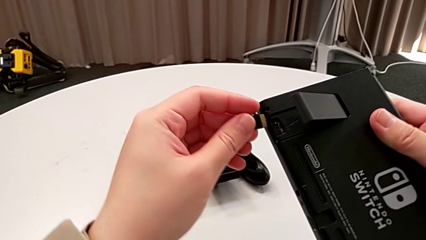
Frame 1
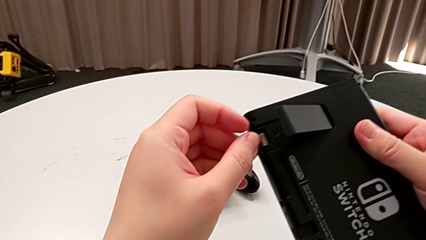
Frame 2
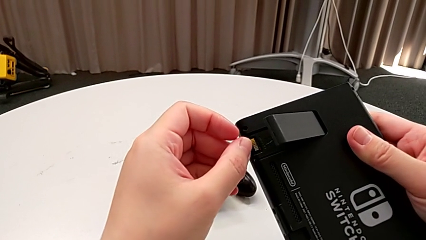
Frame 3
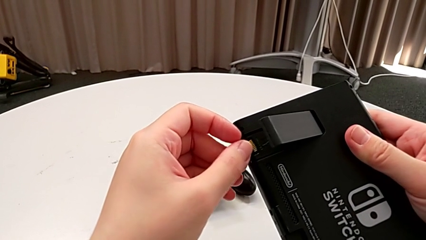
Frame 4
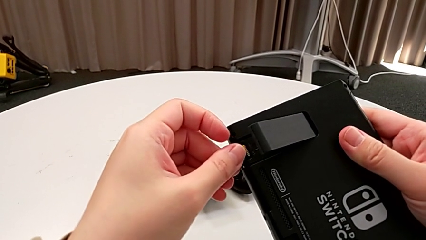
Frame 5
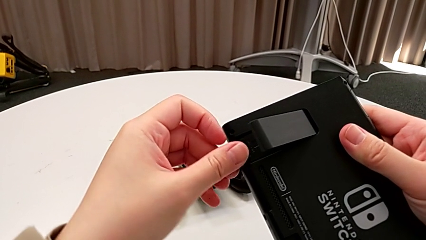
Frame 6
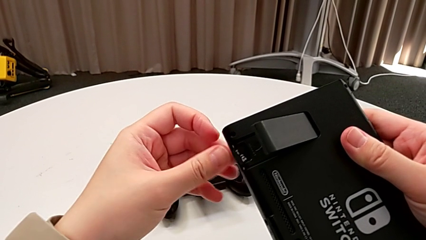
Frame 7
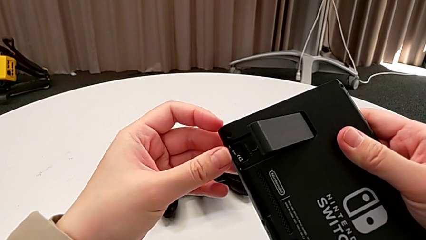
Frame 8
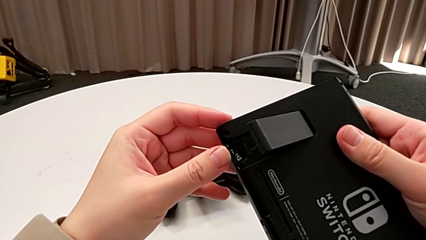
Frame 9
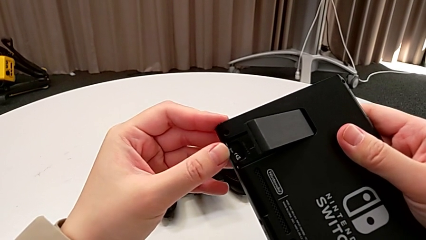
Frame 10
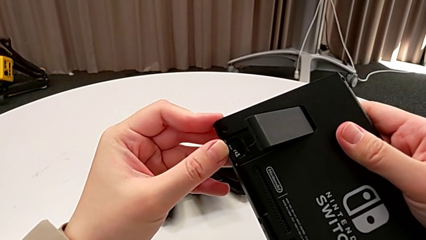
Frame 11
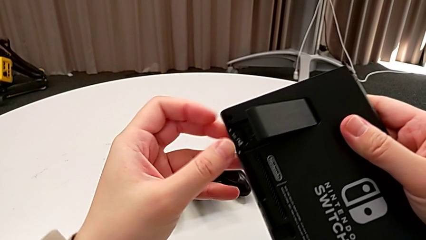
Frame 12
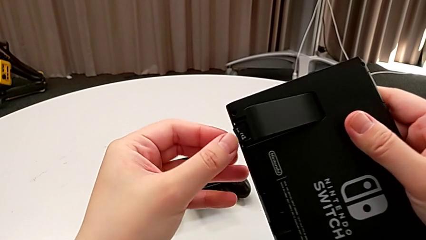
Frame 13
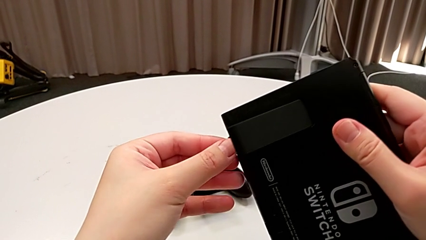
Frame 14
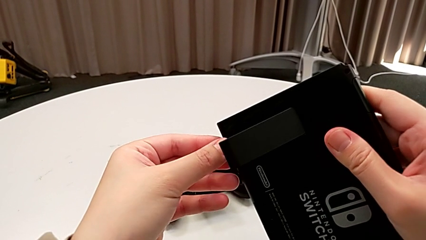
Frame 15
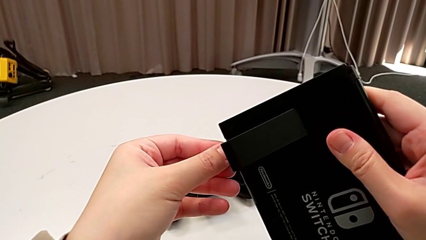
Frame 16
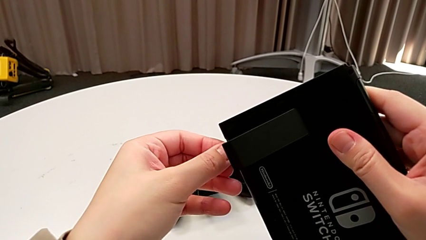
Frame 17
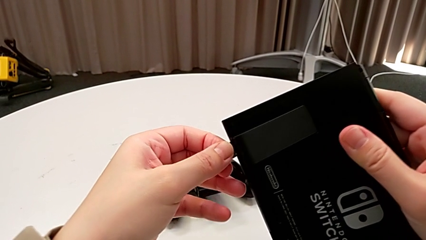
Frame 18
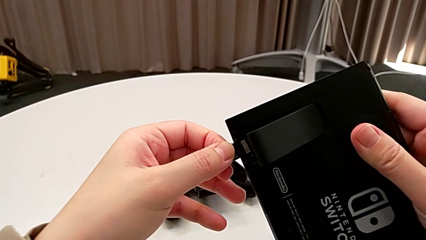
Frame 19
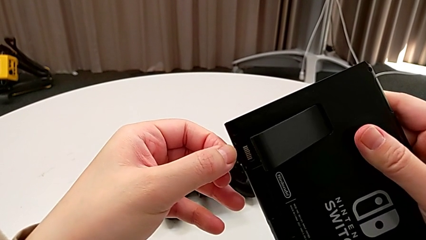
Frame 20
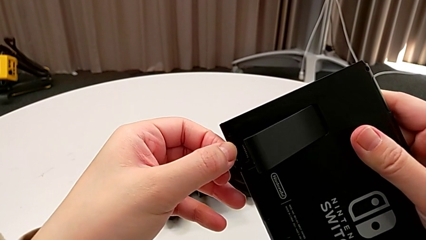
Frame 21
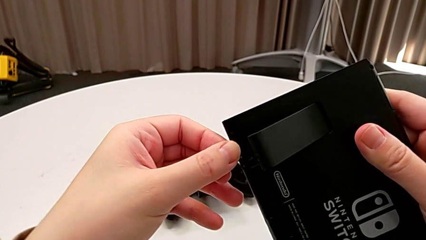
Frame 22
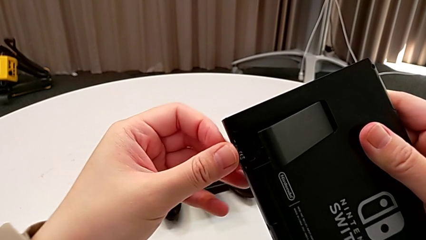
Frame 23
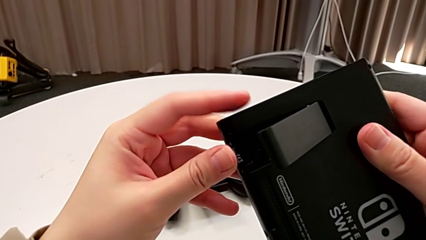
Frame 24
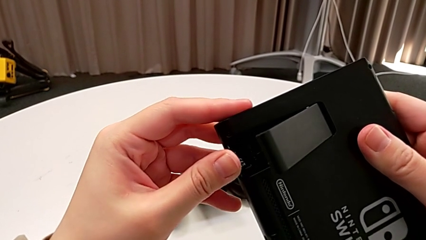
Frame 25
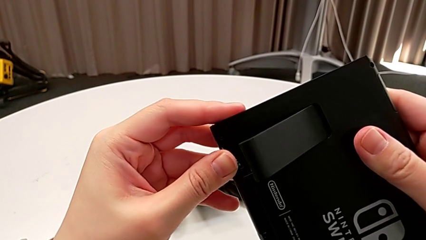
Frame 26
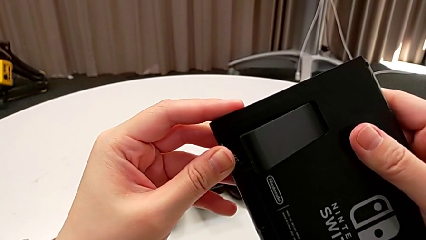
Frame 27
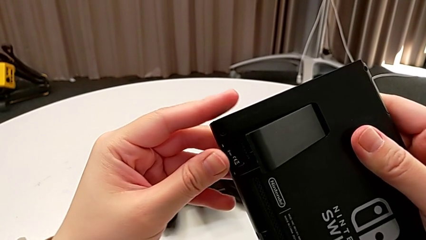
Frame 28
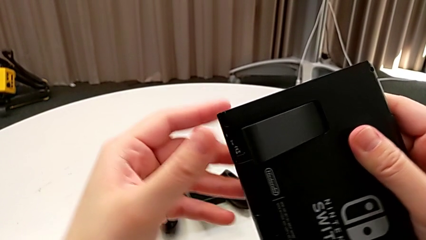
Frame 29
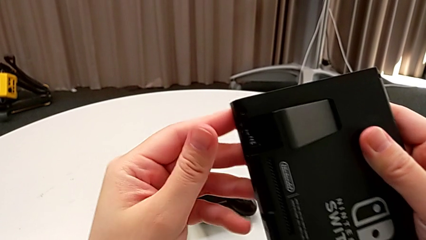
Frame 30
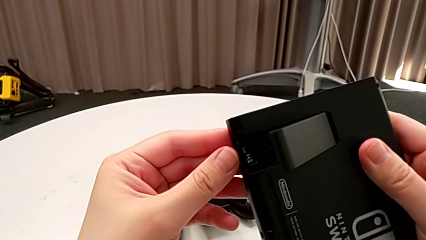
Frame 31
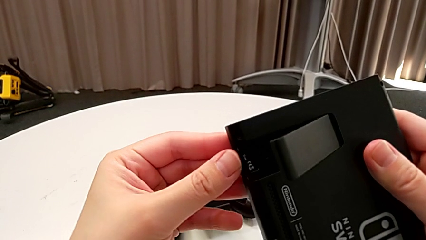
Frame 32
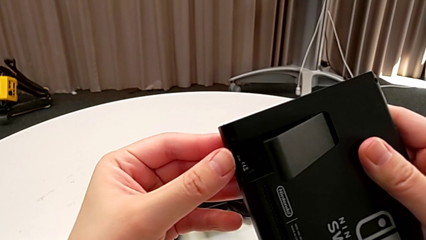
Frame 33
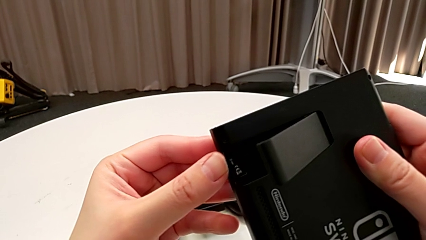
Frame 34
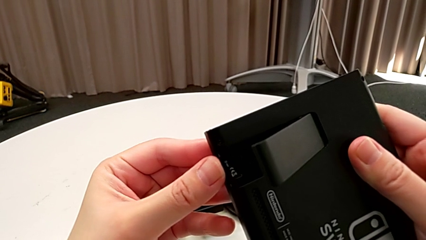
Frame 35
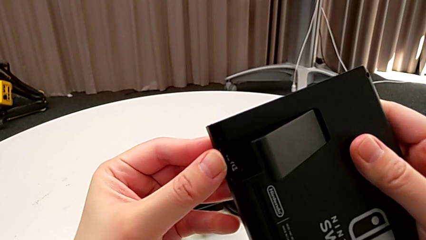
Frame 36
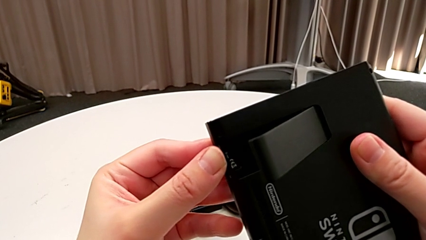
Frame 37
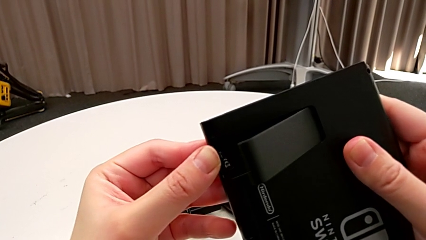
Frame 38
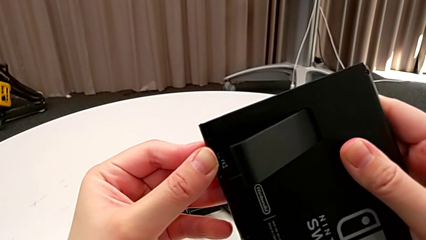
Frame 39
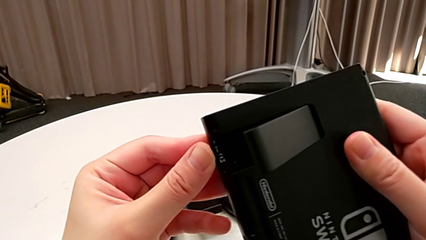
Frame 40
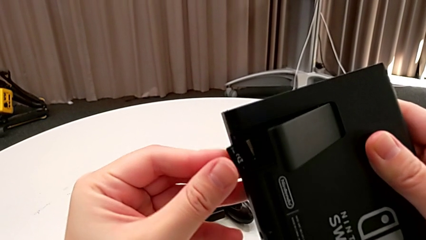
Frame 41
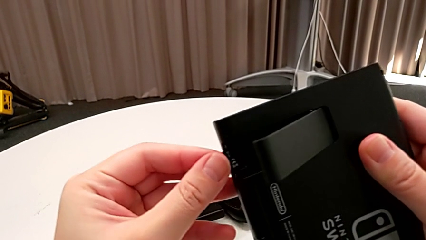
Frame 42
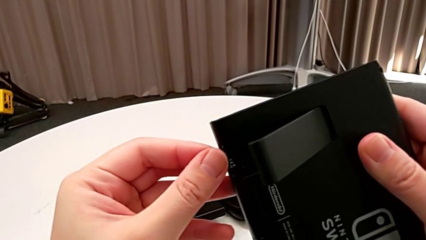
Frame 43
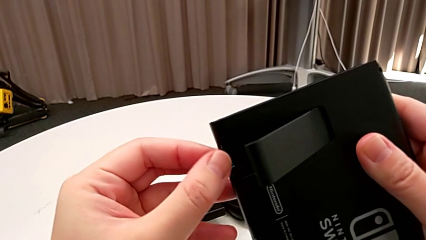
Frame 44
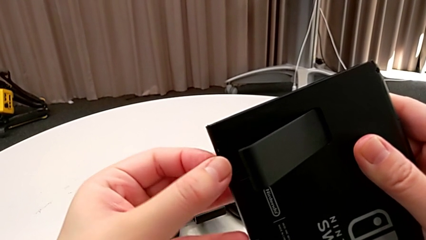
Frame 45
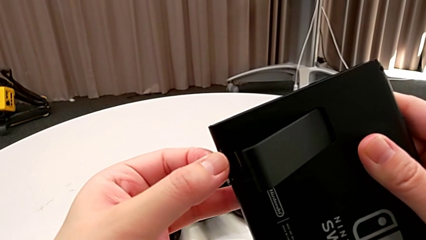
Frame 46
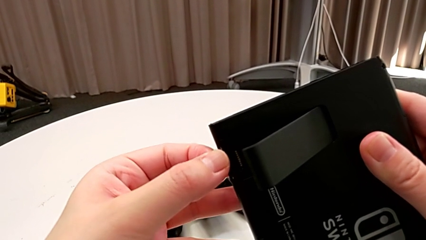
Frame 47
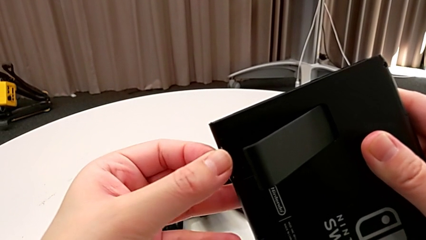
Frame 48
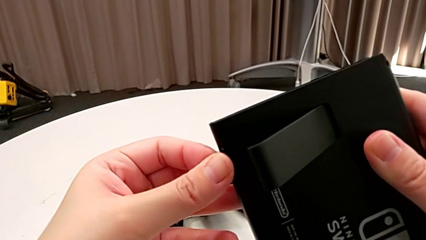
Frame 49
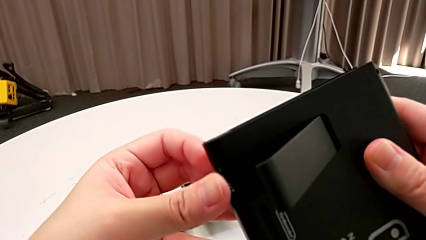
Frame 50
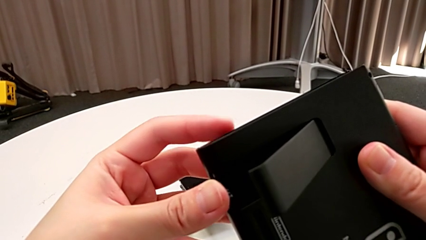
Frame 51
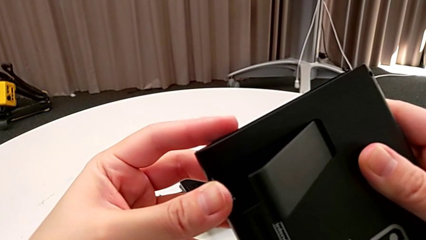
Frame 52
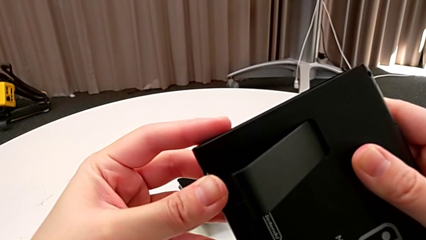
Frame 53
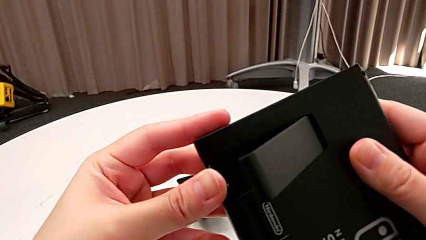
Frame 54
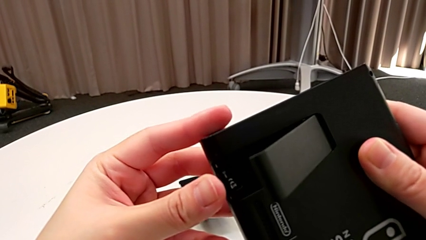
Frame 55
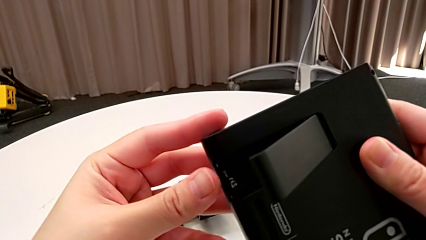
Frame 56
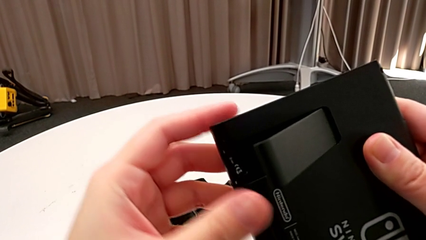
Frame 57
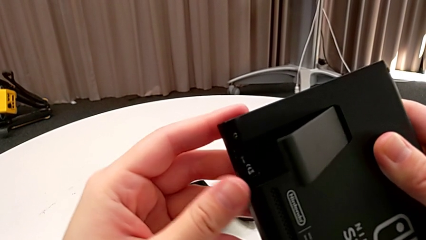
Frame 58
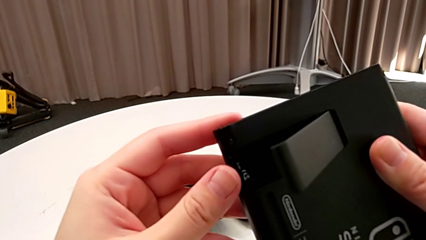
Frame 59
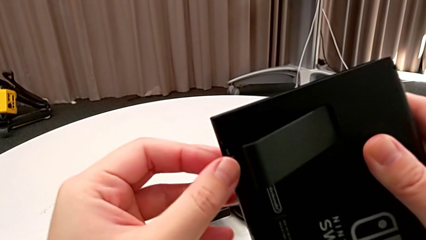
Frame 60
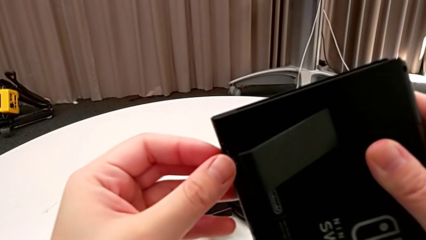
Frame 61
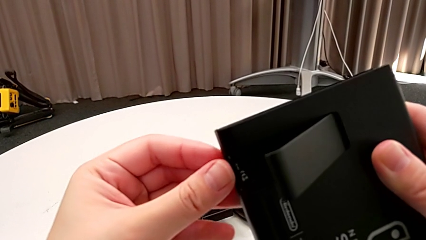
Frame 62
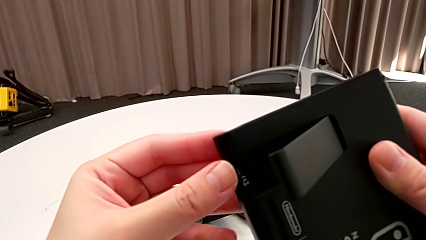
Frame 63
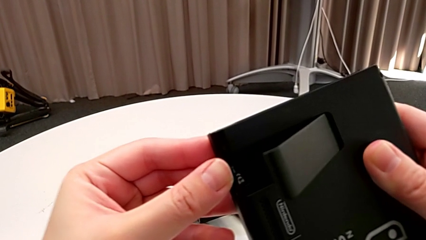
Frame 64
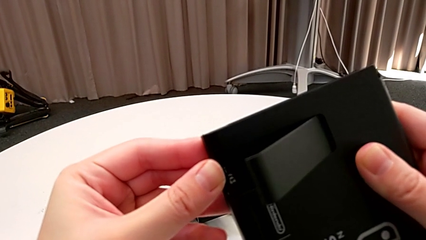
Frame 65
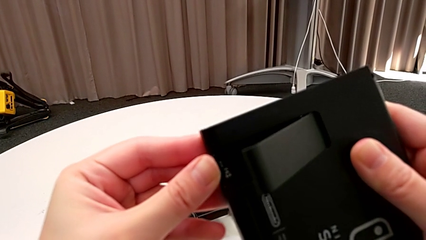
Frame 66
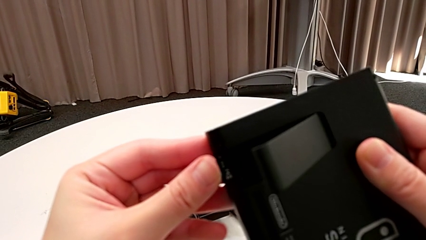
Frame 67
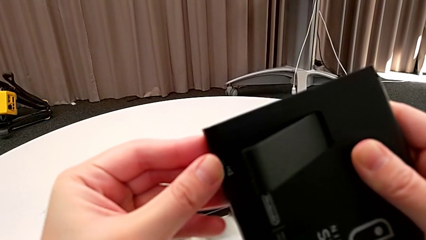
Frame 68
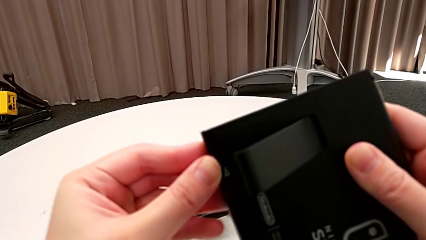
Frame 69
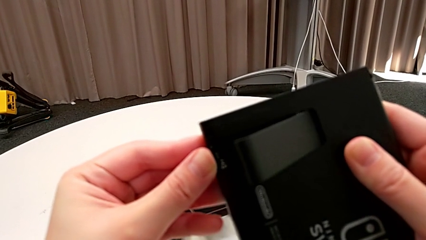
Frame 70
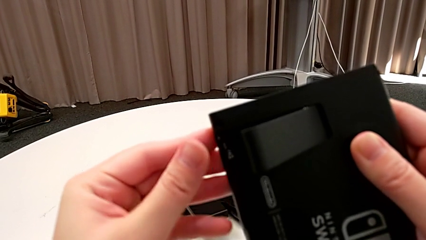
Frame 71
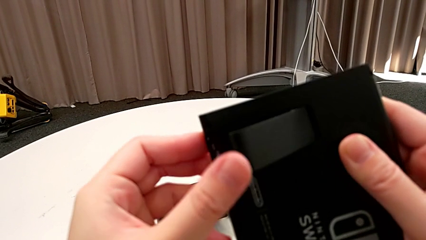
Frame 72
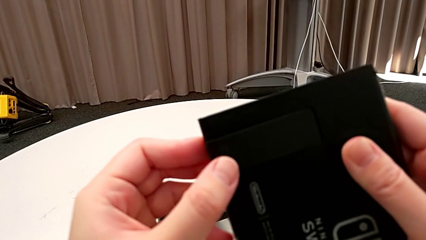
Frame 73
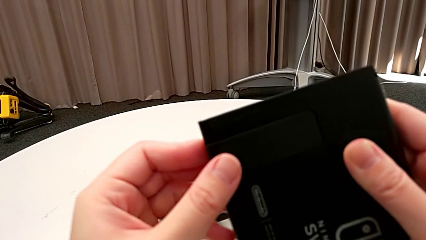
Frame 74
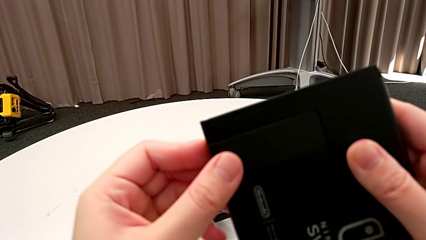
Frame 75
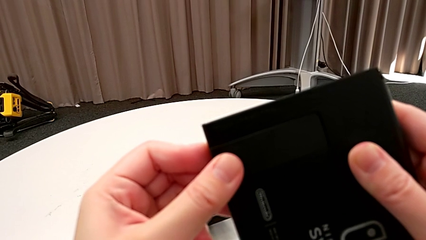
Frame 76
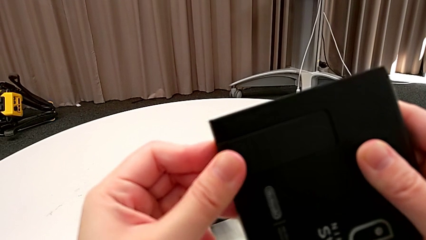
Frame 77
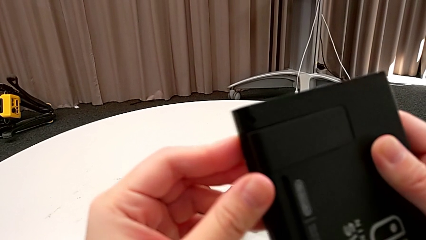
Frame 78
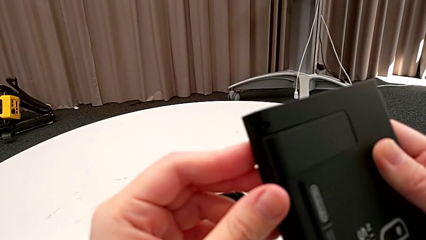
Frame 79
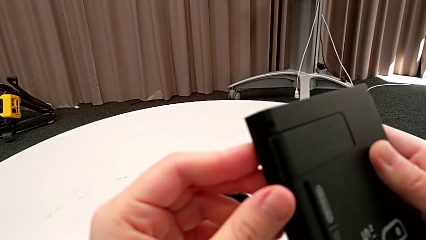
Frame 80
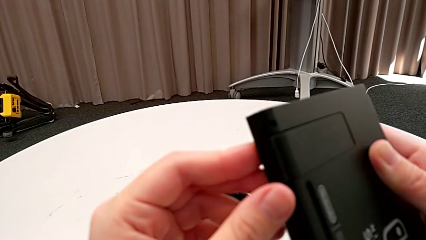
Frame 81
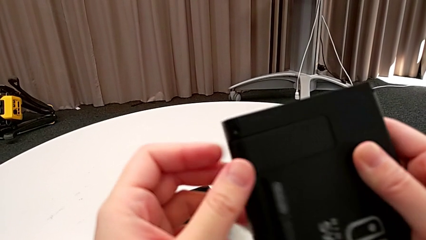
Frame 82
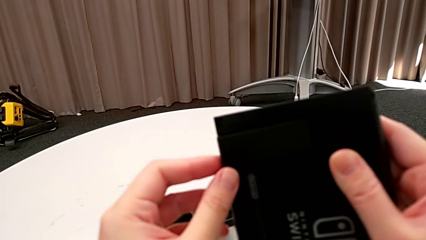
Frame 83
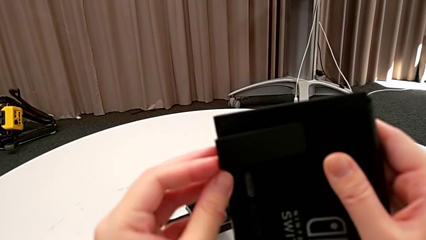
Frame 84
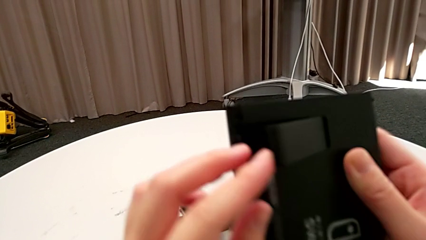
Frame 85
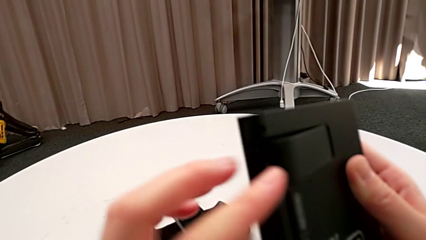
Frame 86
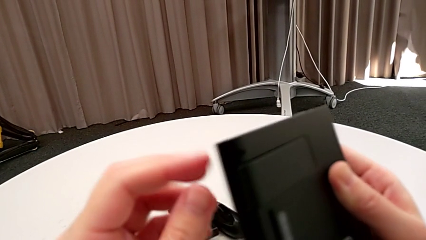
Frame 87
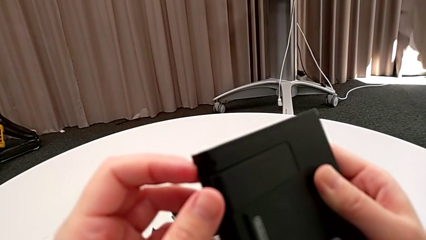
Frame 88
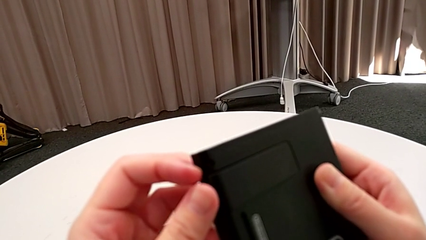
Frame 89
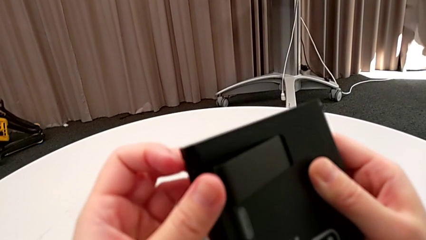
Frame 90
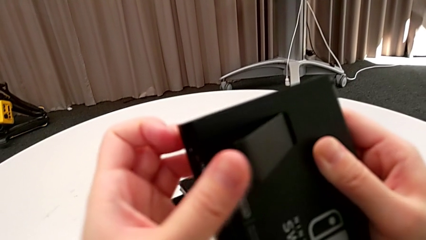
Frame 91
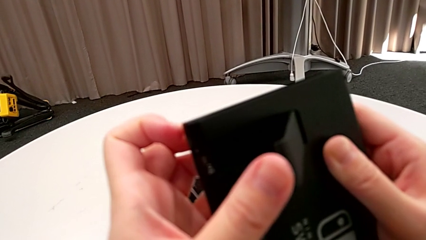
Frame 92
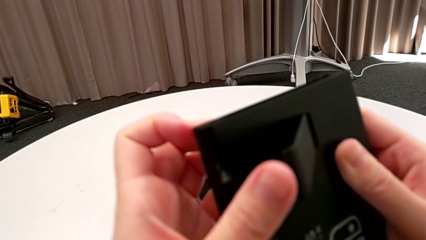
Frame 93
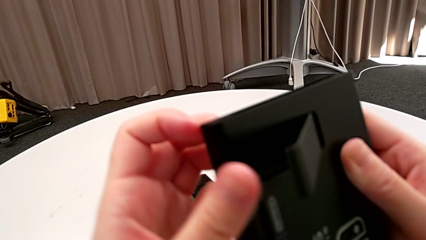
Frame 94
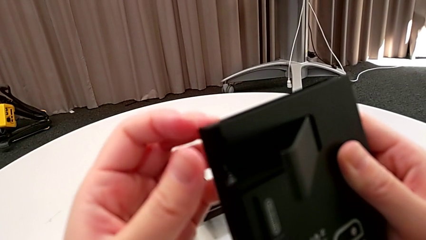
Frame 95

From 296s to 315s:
The camera wearer is exchanging an SD card. They insert the SD card, close the kickstand and open the kickstand.
